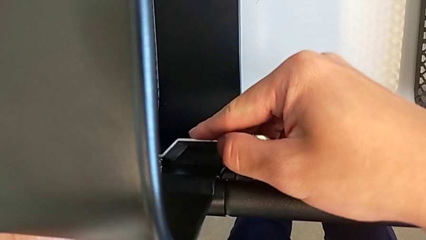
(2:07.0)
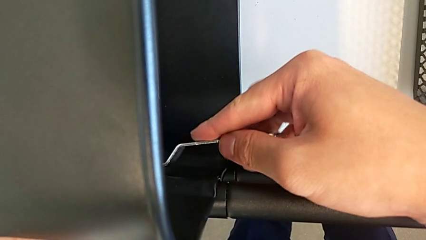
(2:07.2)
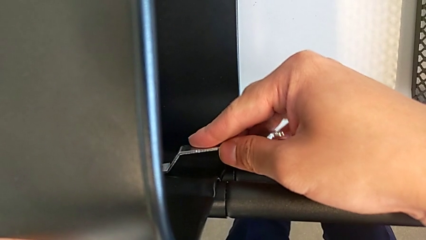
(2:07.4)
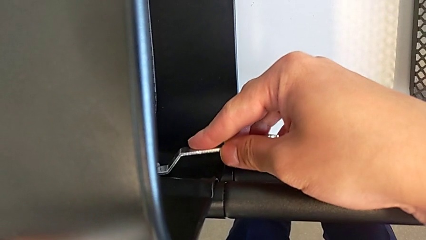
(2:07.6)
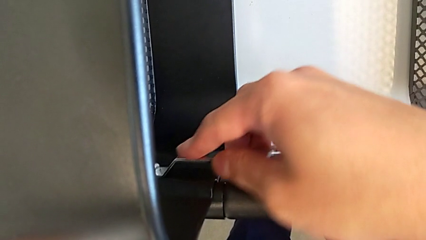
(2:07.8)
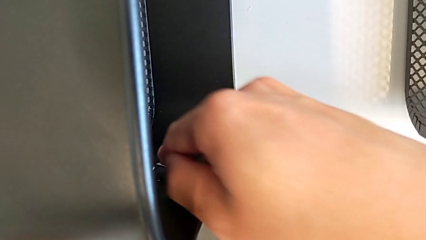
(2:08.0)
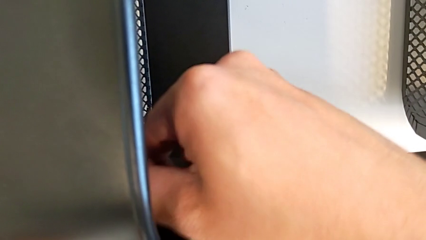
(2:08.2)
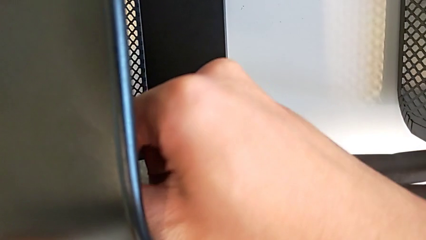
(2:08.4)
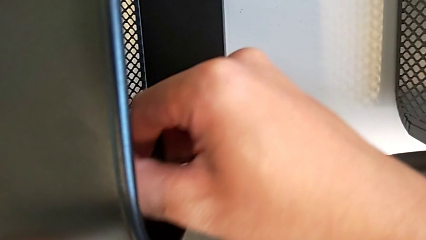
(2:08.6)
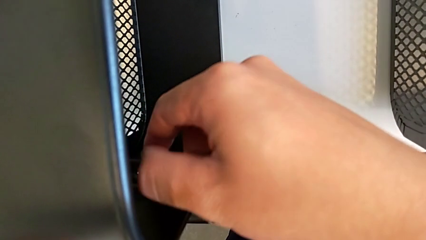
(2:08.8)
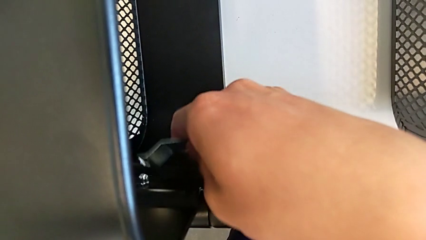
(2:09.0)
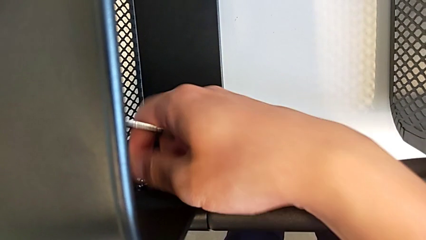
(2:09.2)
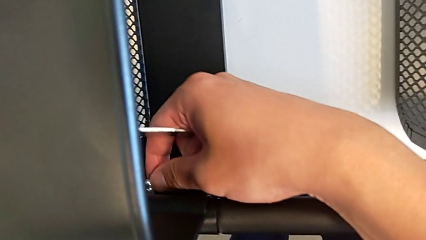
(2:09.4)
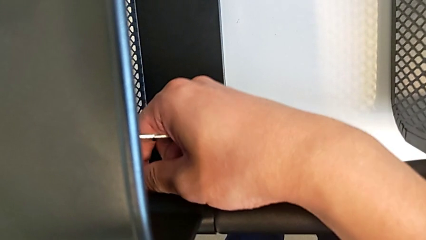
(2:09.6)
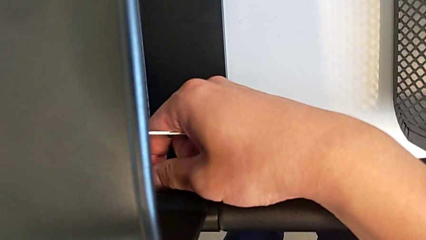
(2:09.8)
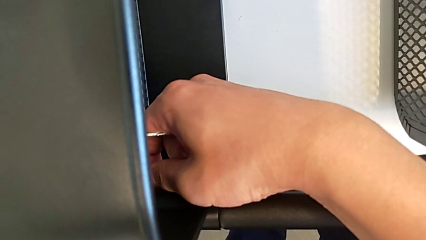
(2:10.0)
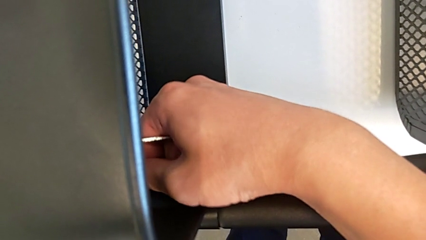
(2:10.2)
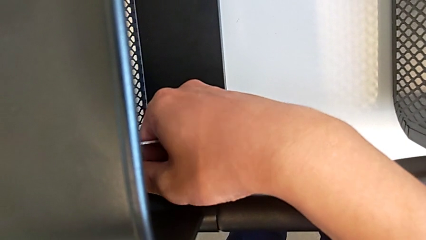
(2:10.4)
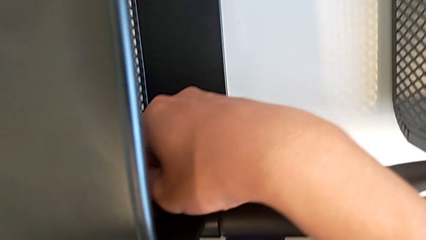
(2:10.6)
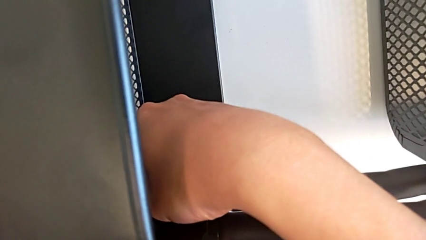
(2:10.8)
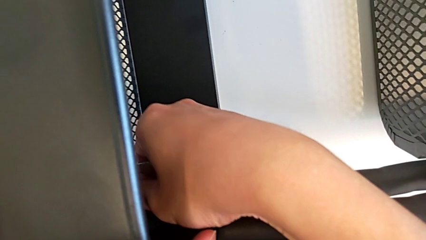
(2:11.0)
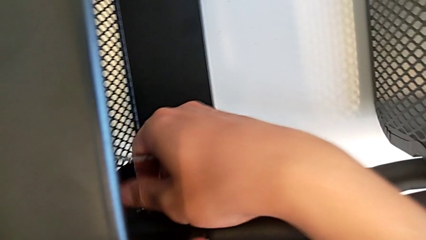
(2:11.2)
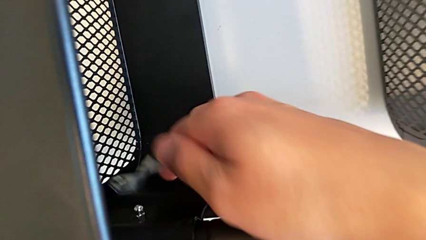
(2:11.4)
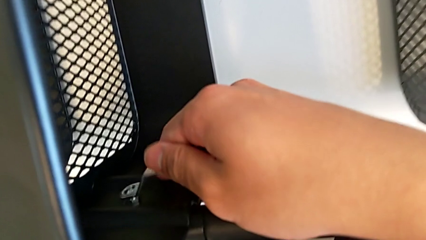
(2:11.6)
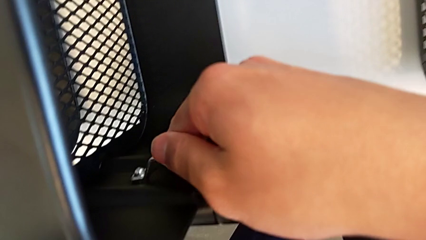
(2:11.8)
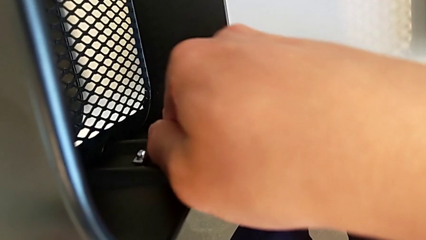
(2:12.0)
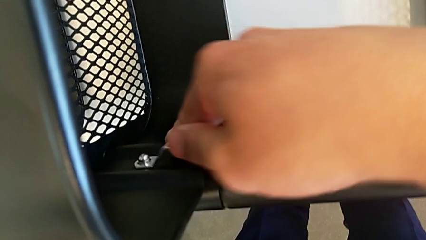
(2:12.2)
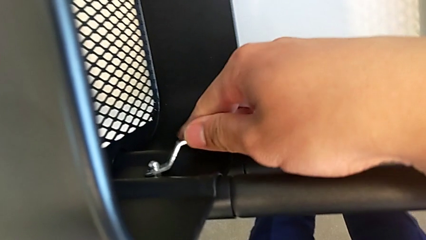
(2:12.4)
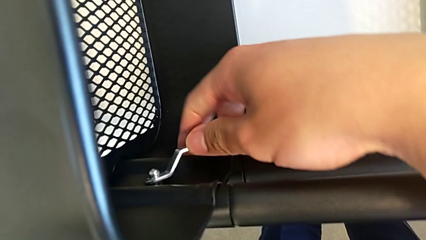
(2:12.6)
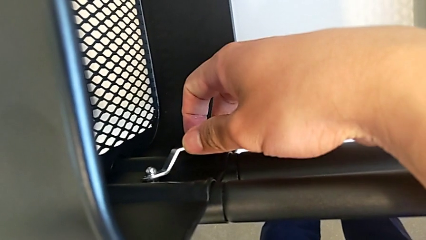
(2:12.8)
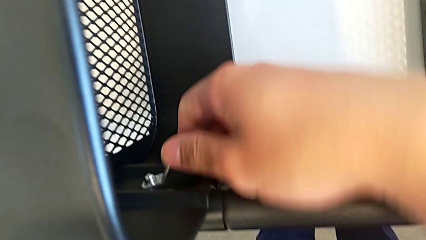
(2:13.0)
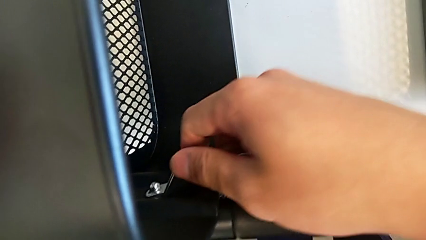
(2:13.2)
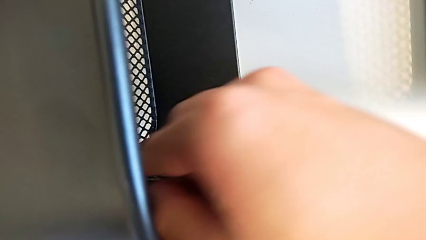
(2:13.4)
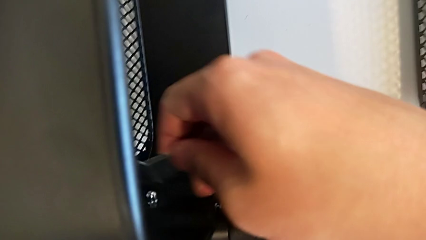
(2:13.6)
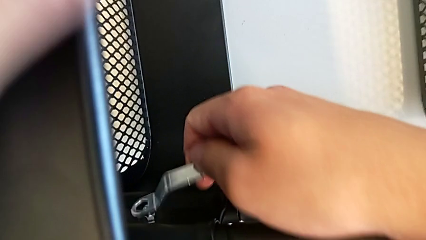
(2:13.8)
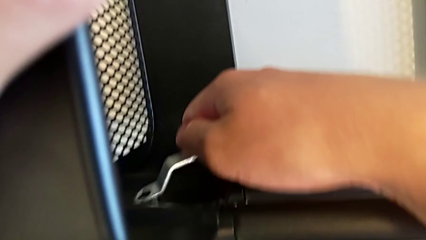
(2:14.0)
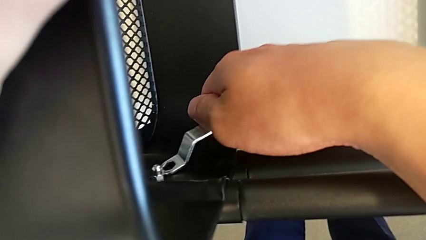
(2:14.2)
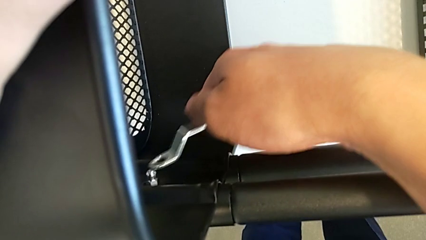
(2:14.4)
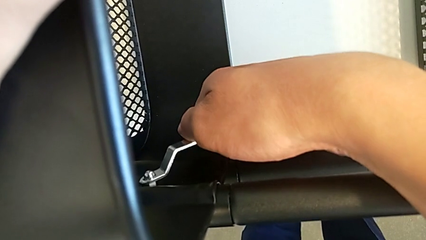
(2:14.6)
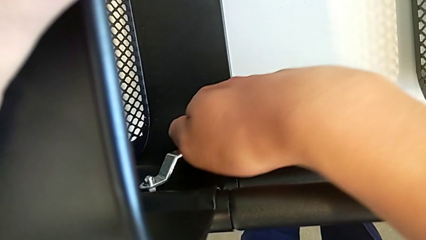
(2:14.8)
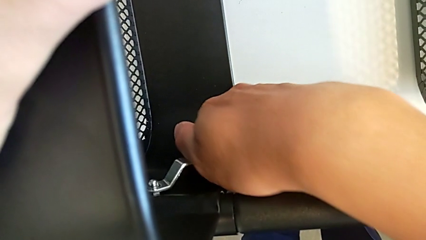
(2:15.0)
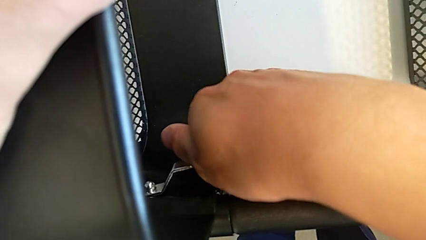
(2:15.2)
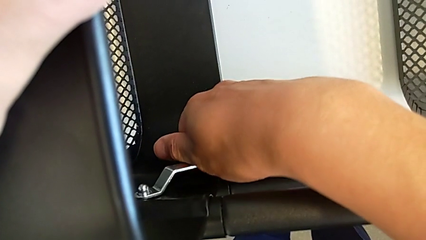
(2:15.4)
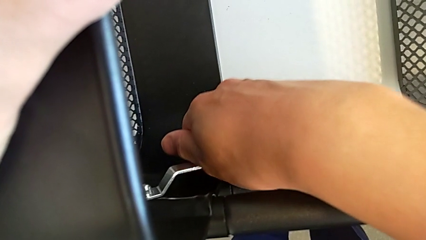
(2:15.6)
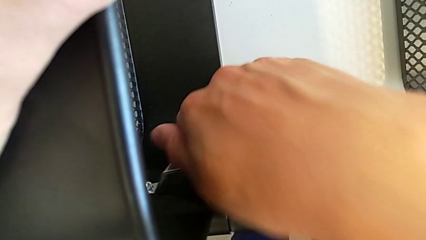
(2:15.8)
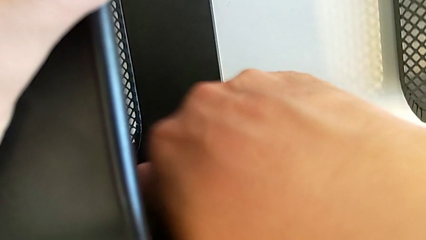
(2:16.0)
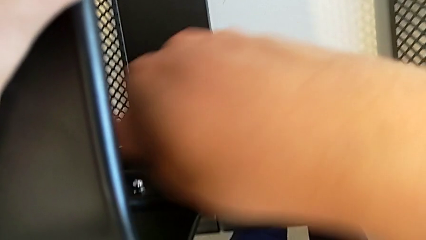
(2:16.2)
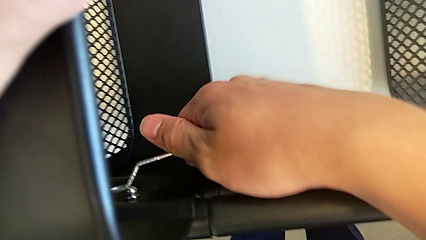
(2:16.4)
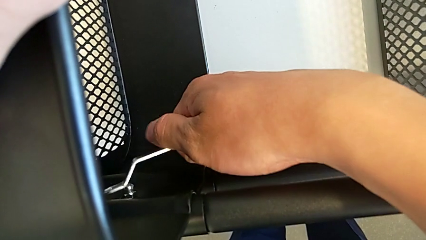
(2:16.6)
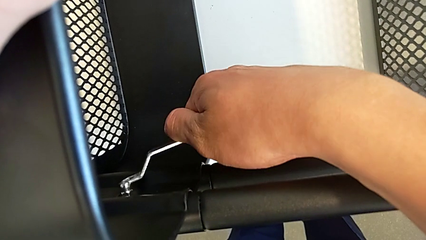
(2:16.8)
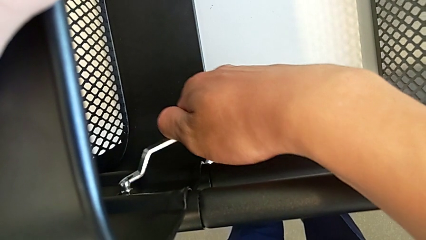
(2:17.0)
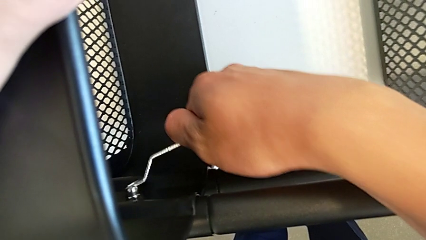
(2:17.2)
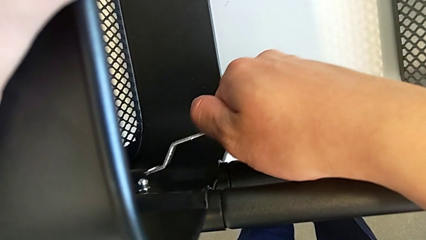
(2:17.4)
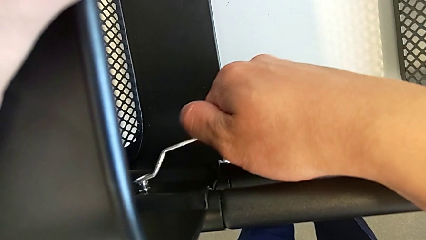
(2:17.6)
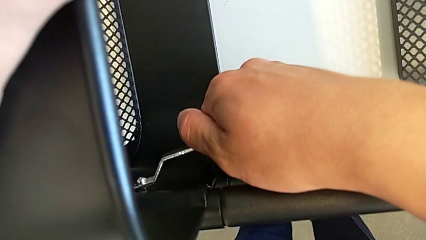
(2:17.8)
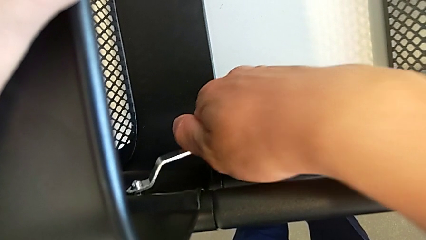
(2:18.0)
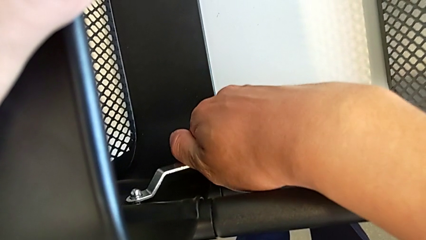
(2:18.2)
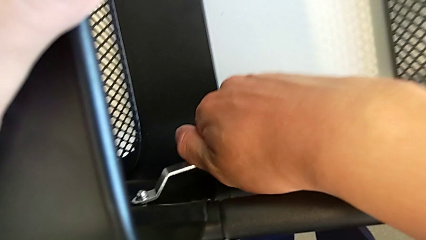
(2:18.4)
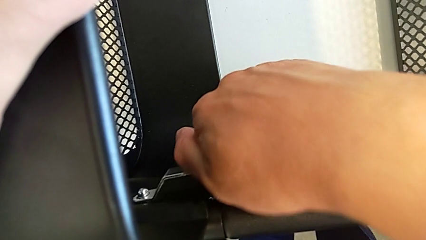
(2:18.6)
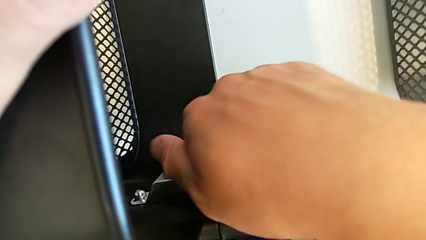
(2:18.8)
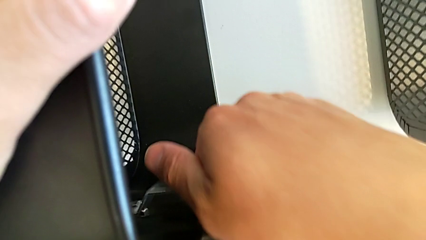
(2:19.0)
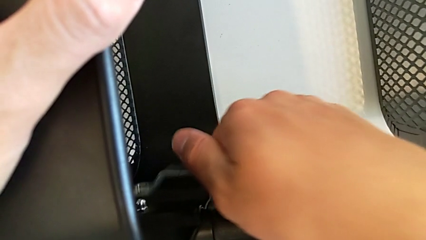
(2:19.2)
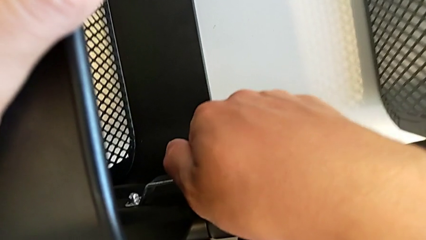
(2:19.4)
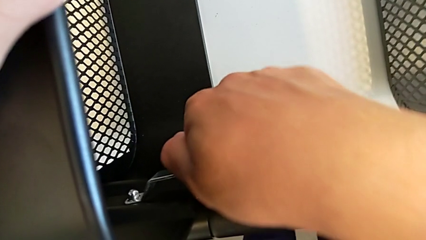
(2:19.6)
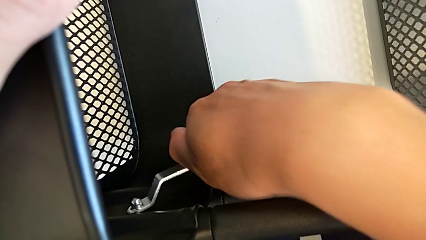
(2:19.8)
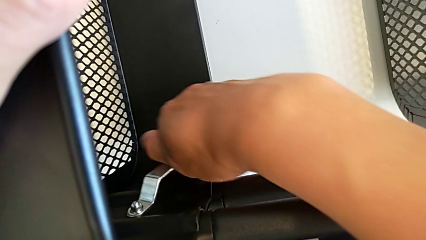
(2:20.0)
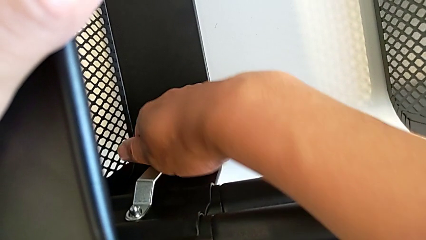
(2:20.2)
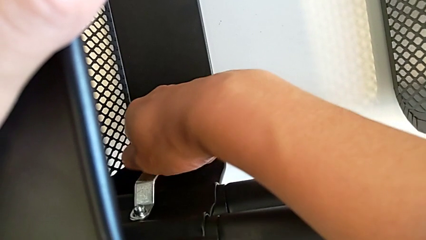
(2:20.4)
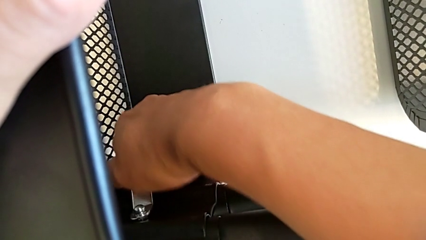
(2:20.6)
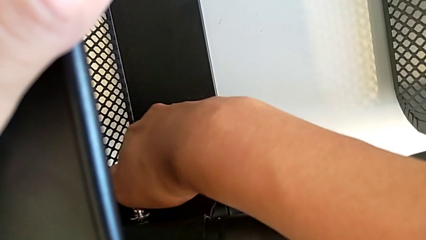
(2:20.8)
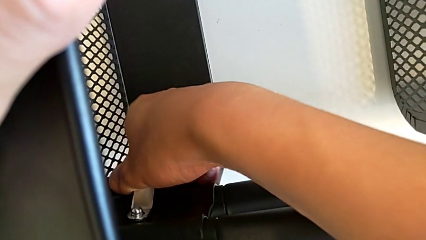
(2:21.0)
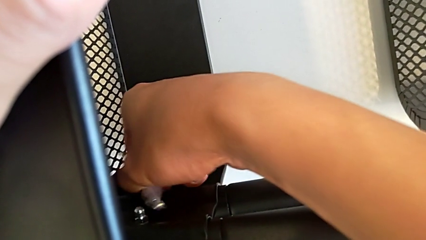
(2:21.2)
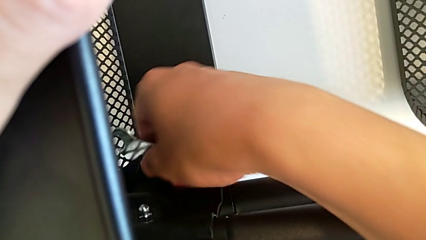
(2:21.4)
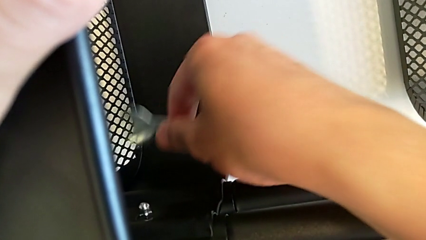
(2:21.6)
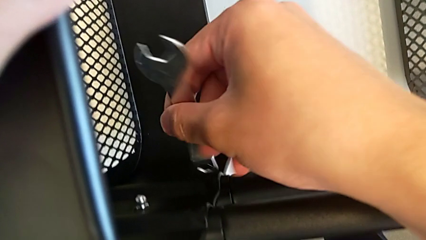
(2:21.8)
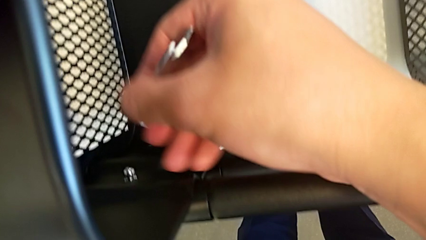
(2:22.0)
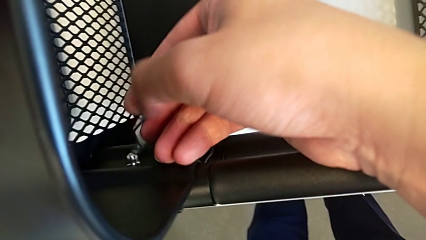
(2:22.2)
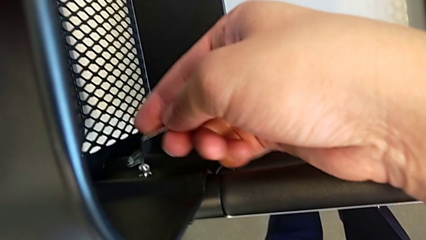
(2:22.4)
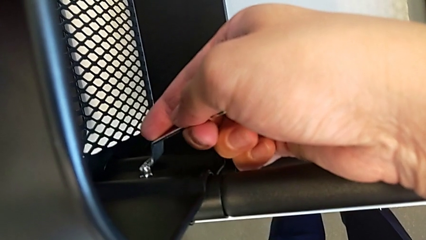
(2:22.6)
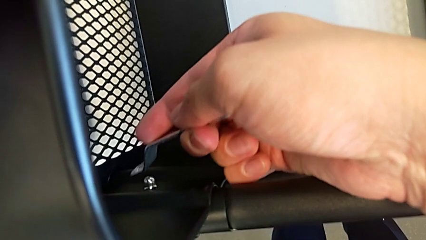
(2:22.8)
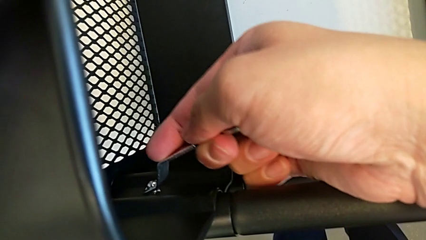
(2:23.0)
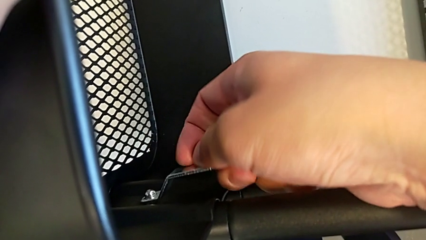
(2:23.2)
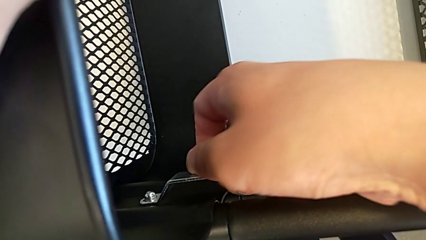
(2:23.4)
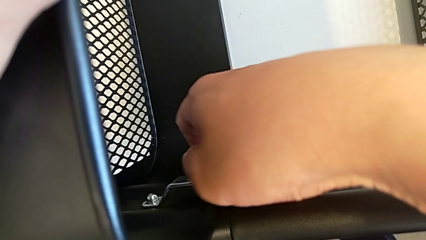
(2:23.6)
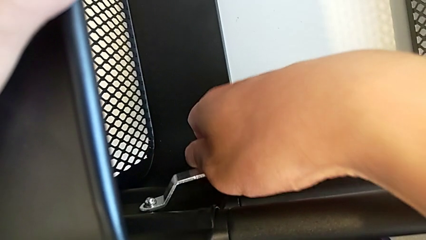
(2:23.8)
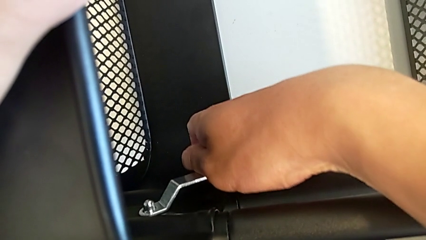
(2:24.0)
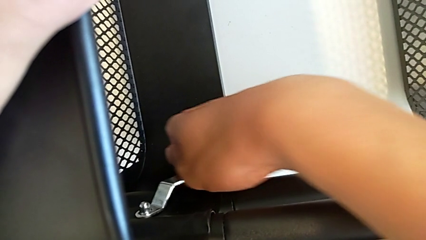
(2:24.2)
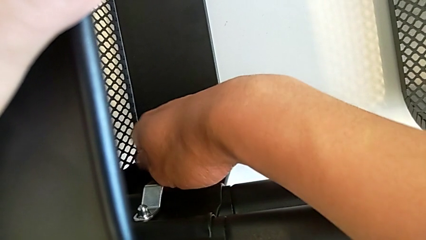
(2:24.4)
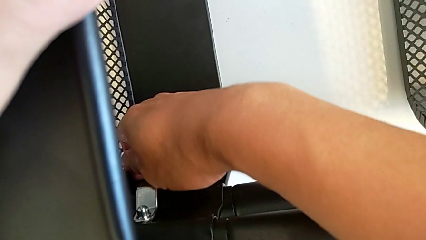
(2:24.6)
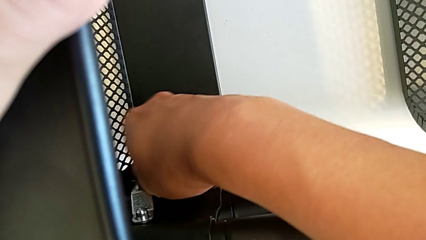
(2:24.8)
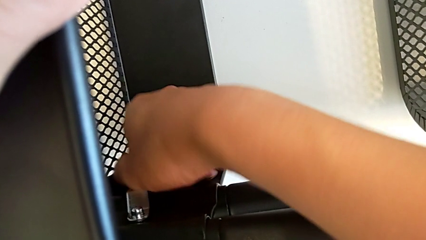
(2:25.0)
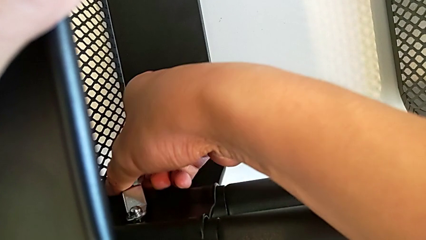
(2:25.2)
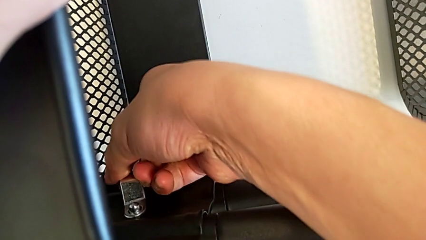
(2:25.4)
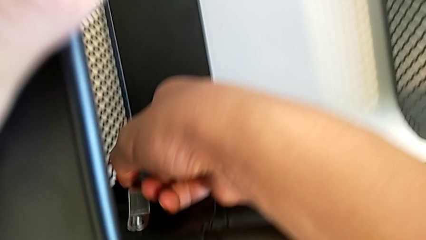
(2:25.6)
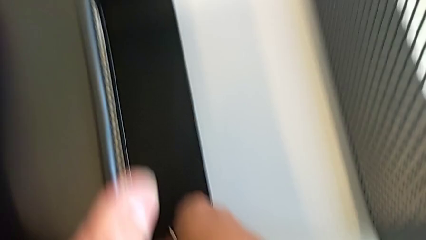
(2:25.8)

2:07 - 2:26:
The camera wearer is unscrewing one side of the middle tray of the rolling cart. They unscrew the hexagon cap nut, withdraw the hexagonal wrench, unscrew the hexagon cap nut, insert the hexagonal wrench, unscrew the hexagon cap nut and withdraw the hexagonal wrench.
